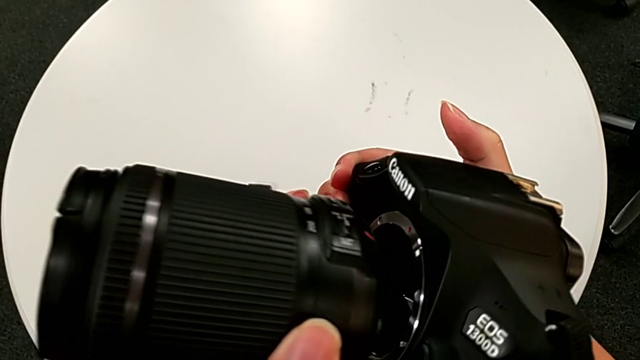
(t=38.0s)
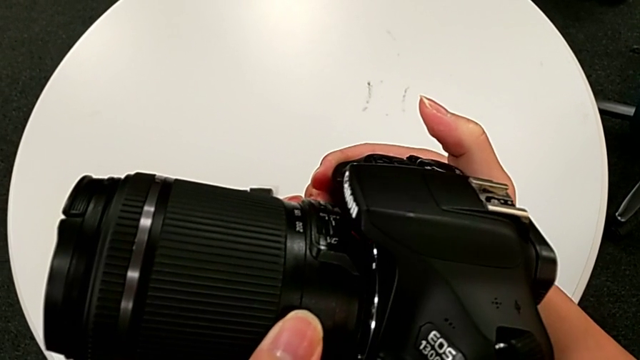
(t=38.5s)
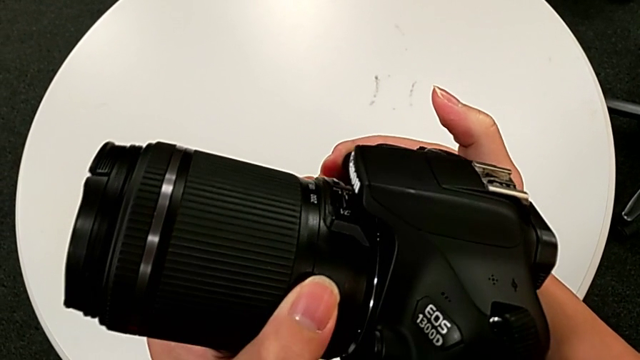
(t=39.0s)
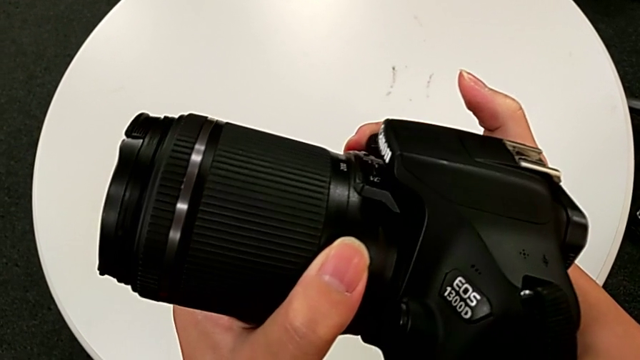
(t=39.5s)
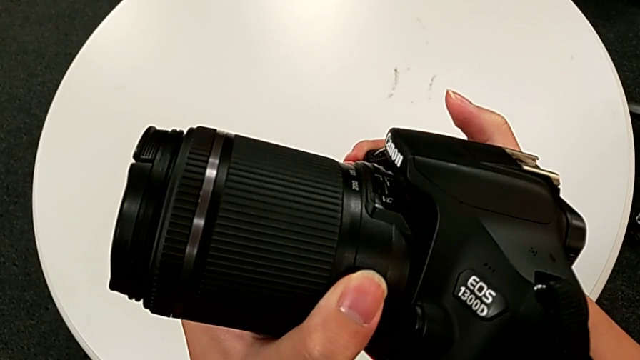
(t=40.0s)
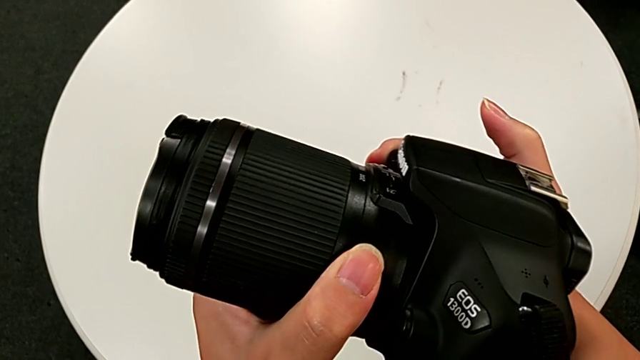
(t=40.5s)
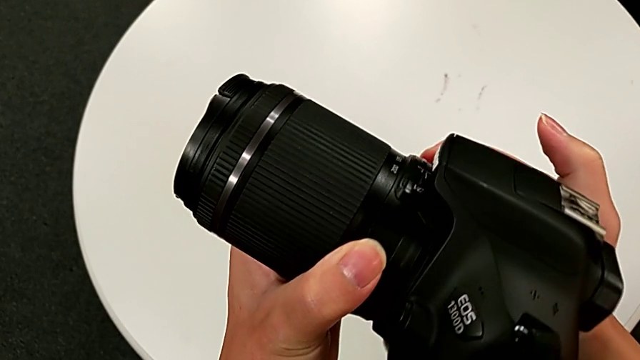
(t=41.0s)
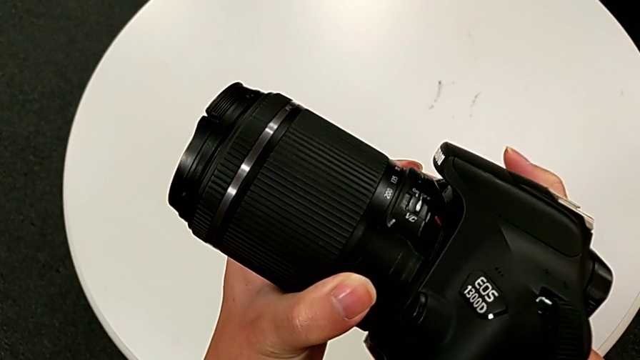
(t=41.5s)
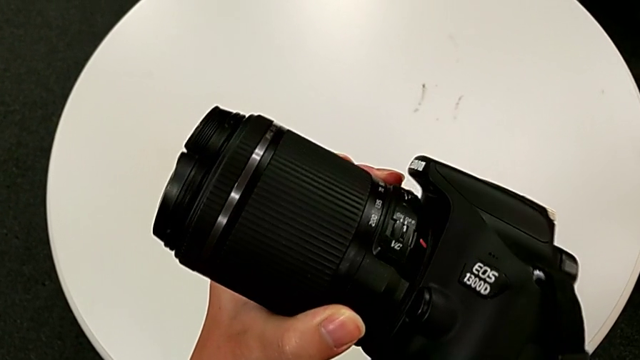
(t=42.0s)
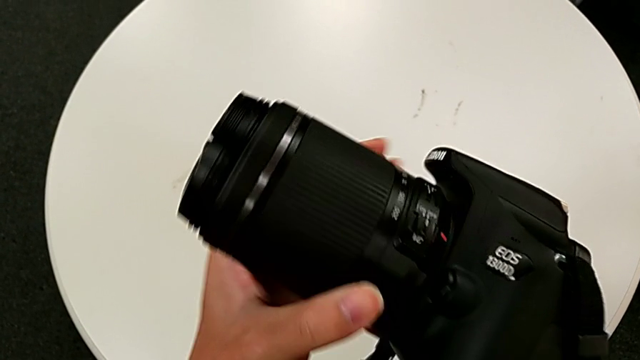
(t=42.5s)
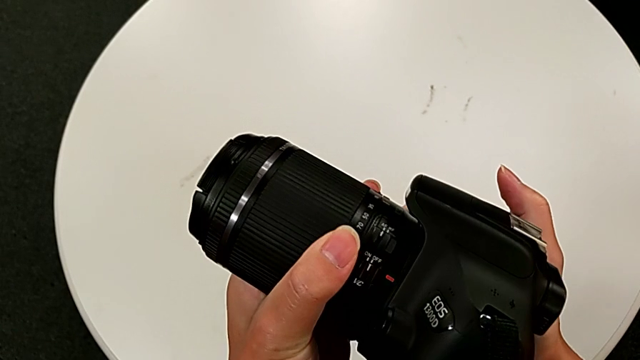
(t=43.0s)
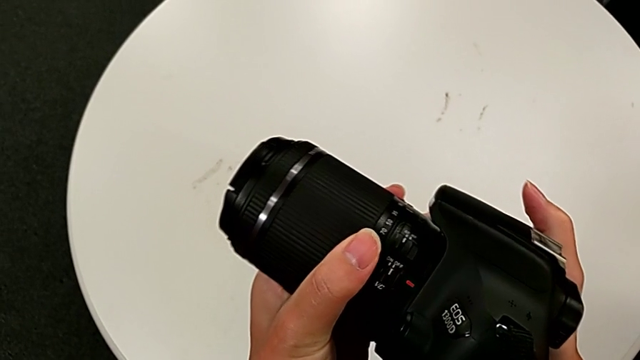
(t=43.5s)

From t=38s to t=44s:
The camera wearer is attaching the lens to the DSLR. They assemble the rounded lens.

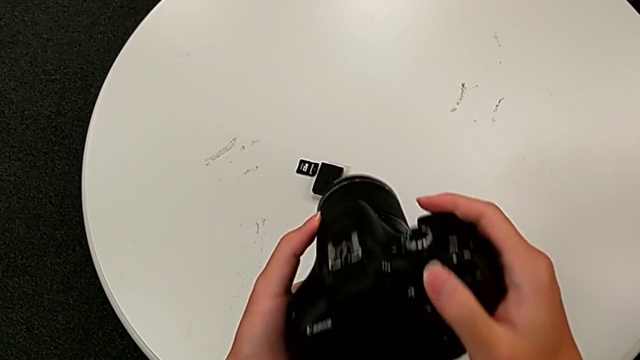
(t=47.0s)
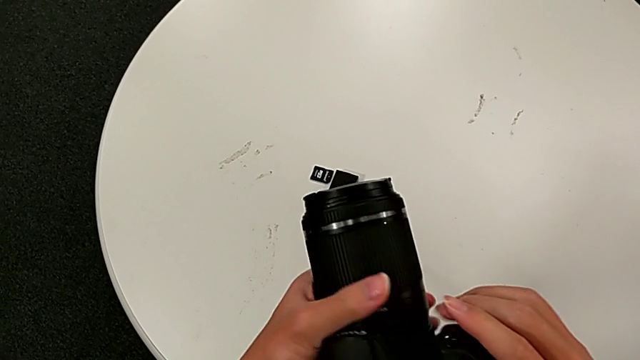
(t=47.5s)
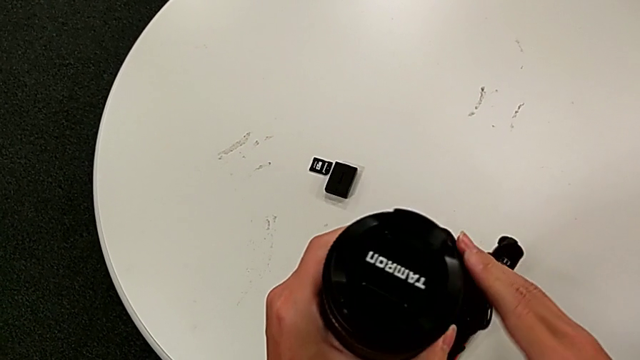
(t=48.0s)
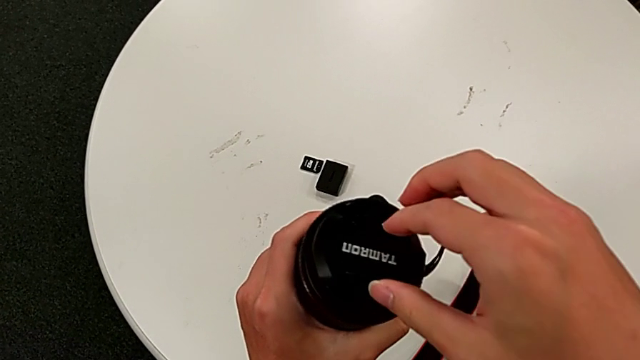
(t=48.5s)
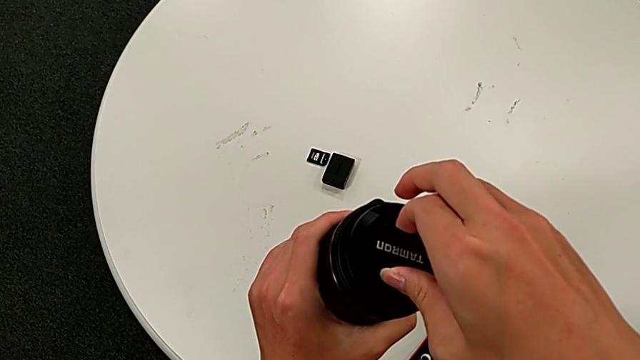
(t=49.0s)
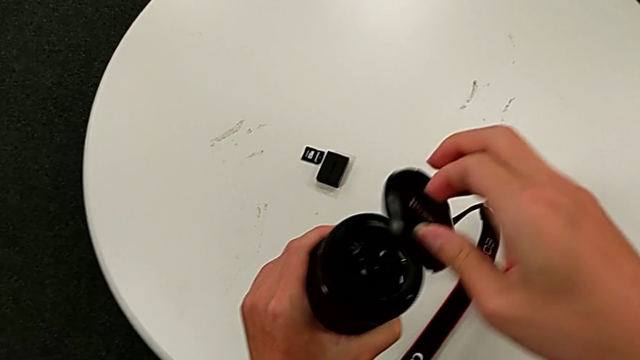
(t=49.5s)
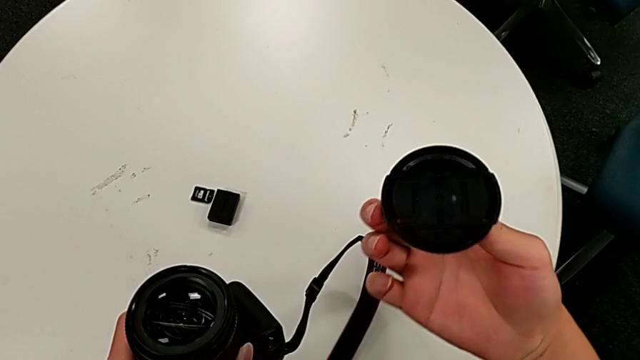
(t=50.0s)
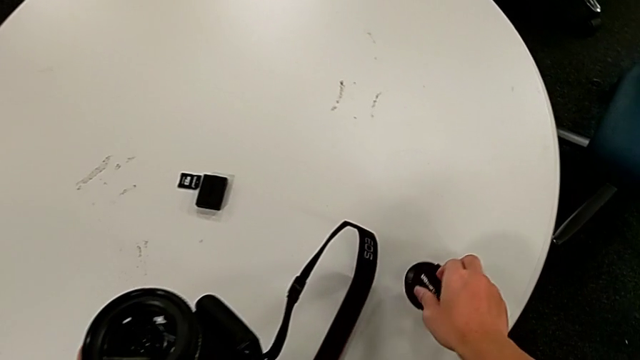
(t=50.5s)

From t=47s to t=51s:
The camera wearer detaches the lens cover. They flip the black DSLR, withdraw the rounded lens cover and place it.

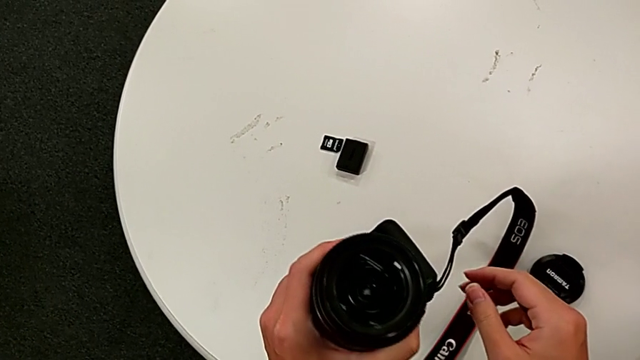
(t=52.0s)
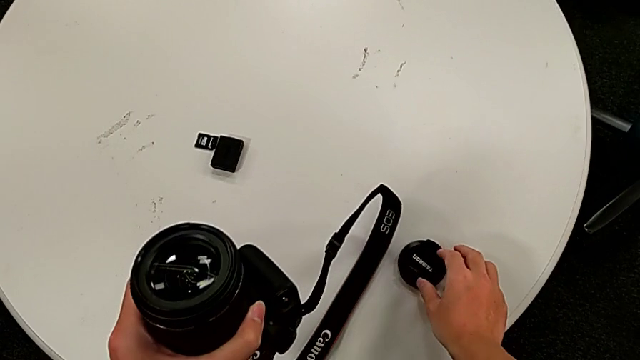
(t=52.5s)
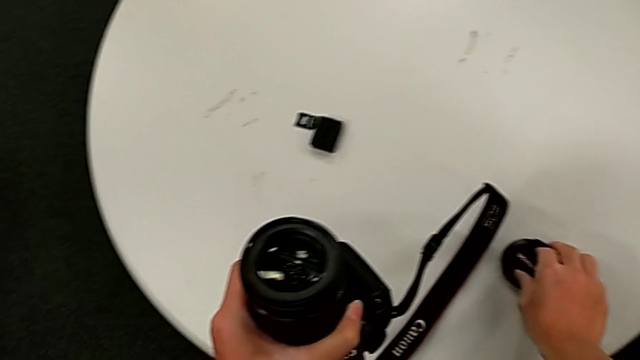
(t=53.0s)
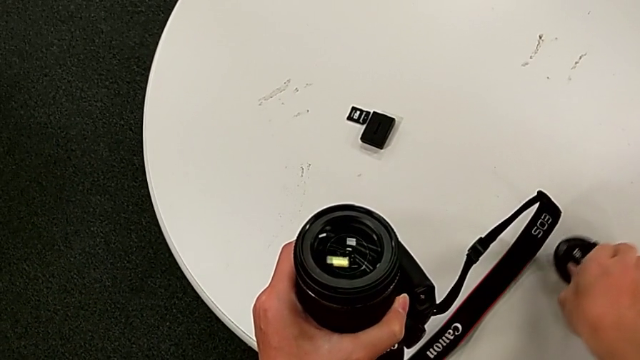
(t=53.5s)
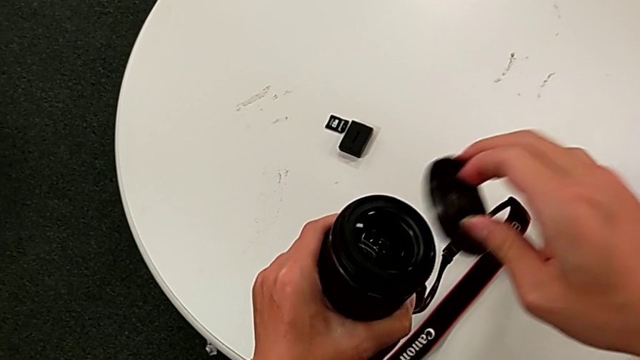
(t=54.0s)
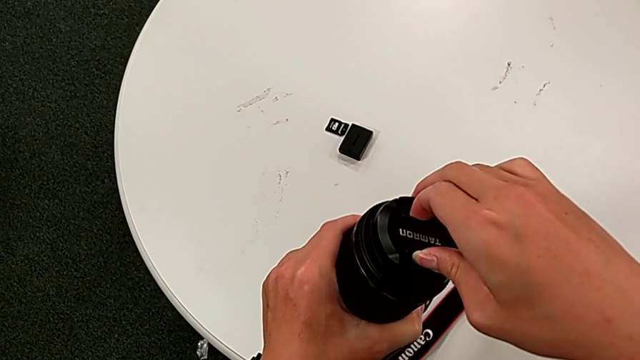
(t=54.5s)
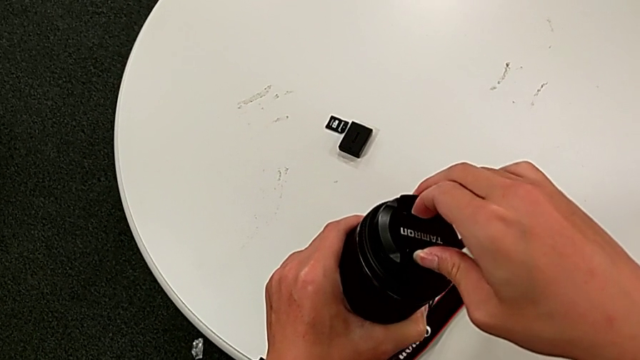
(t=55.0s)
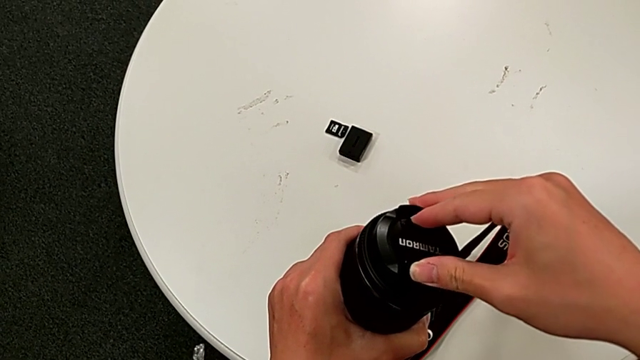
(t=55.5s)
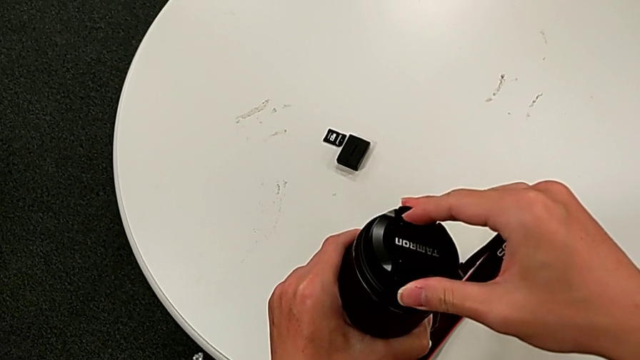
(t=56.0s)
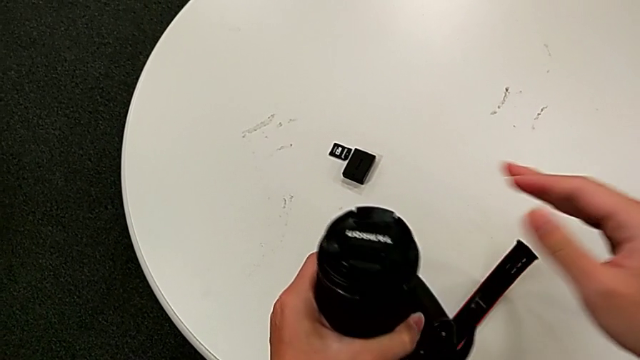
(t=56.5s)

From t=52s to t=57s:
The camera wearer attaches the lens cover to the DSLR. They grab the rounded lens cover, assemble it and flip the black DSLR.

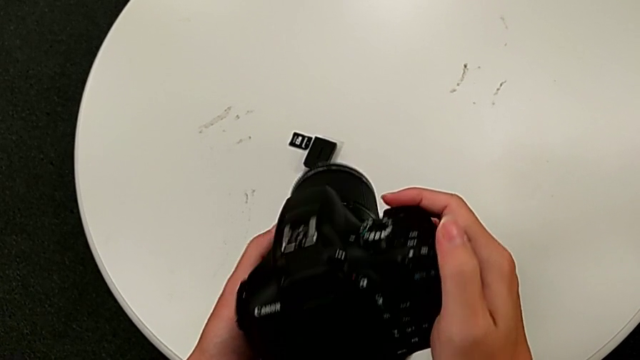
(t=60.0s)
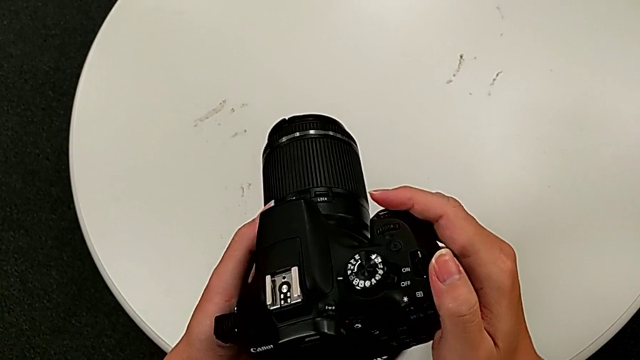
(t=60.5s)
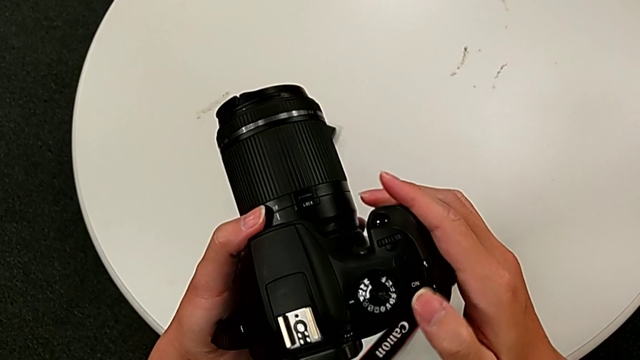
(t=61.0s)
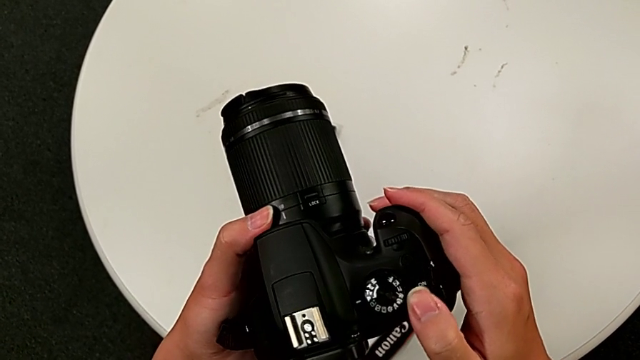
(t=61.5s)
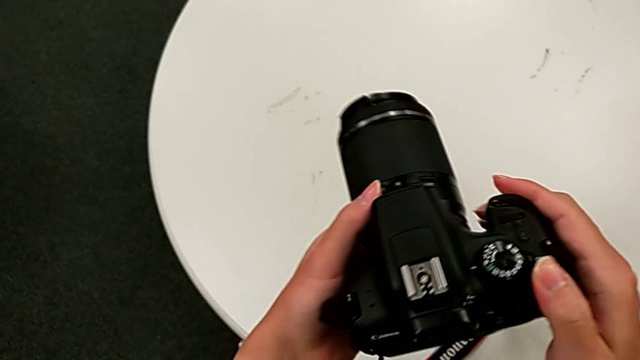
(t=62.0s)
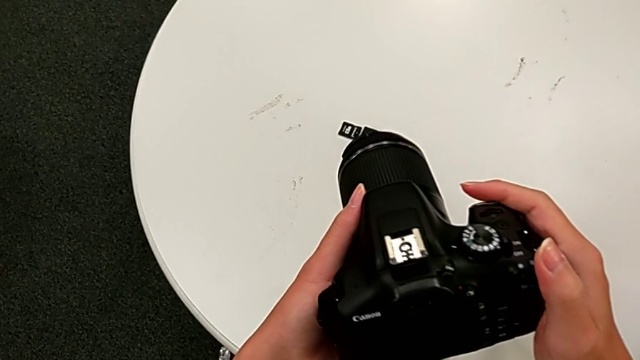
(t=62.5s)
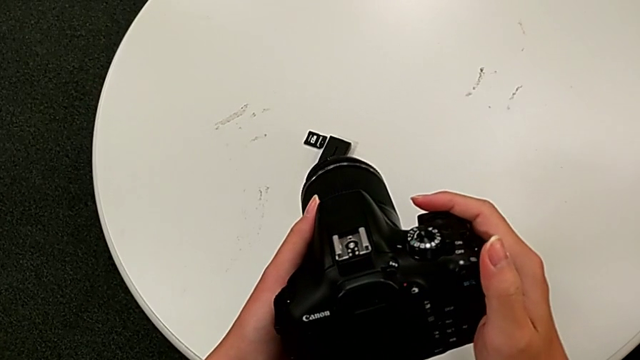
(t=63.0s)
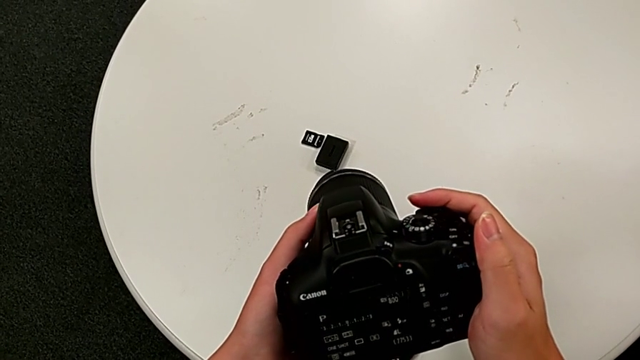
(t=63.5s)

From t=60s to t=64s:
The camera wearer turns on their DSLR. They turn the black DSLR and press the black button.

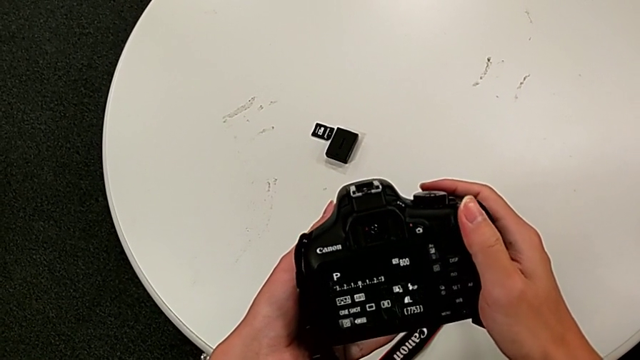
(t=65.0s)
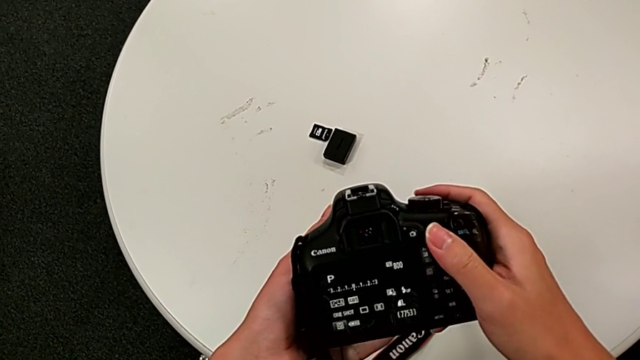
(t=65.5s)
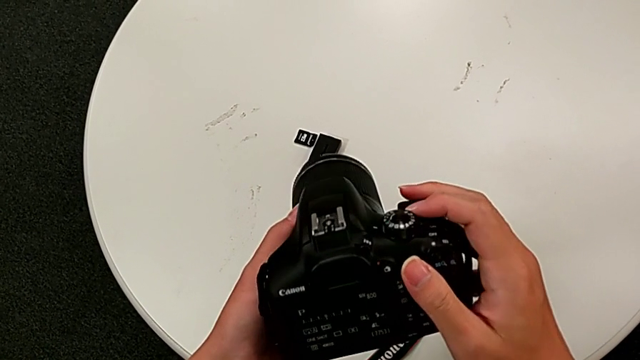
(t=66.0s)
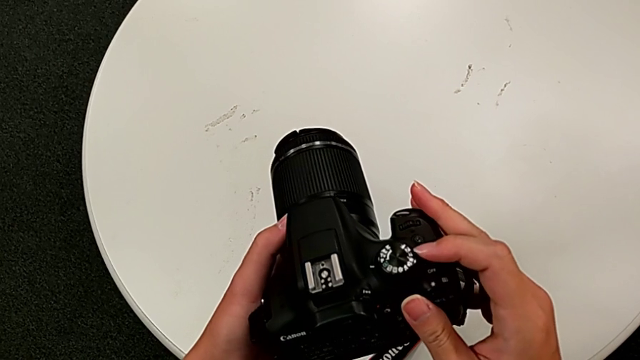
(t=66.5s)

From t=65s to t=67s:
The camera wearer turns off their DSLR. They turn the black DSLR and press the black button.
